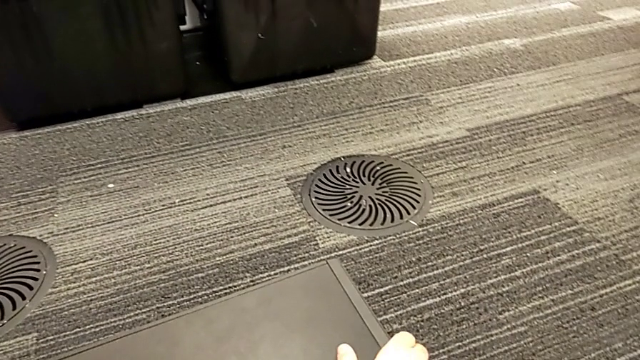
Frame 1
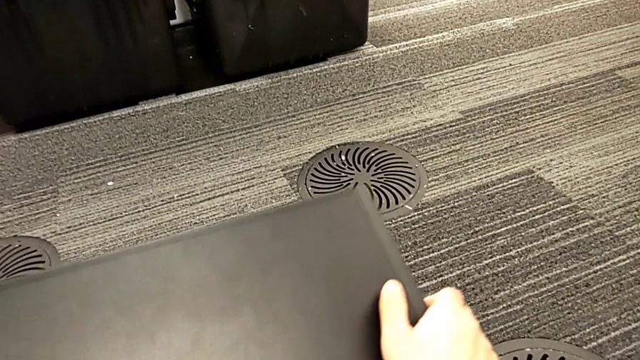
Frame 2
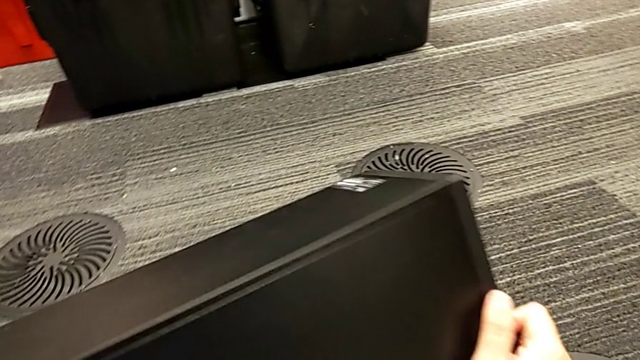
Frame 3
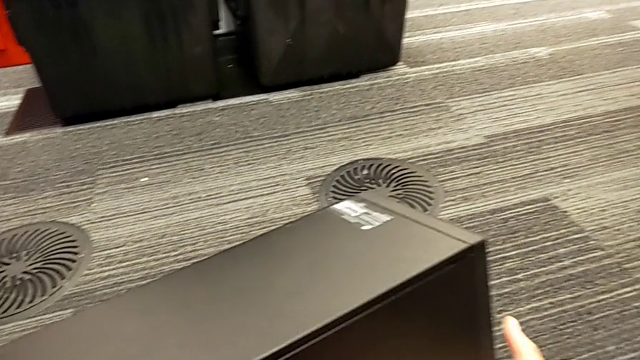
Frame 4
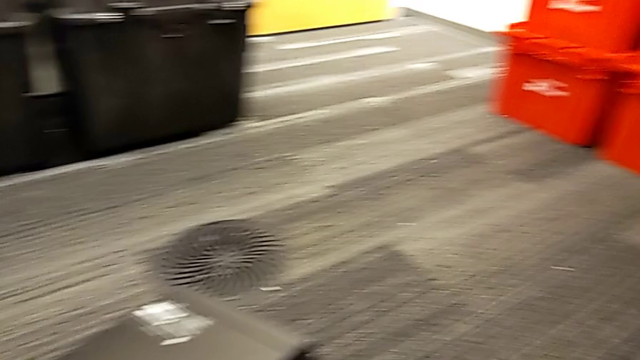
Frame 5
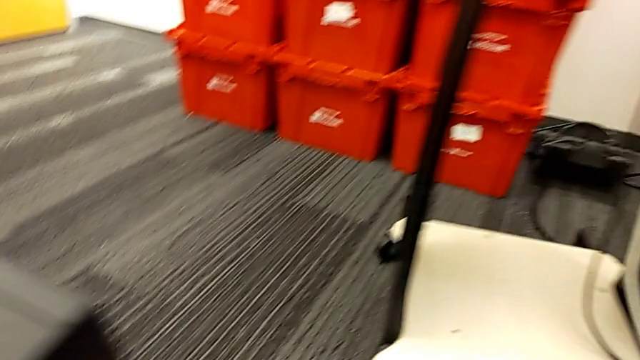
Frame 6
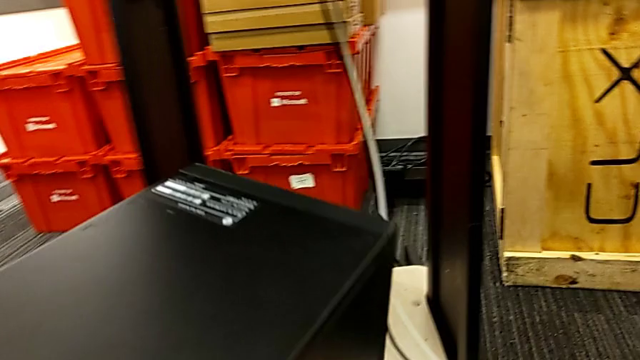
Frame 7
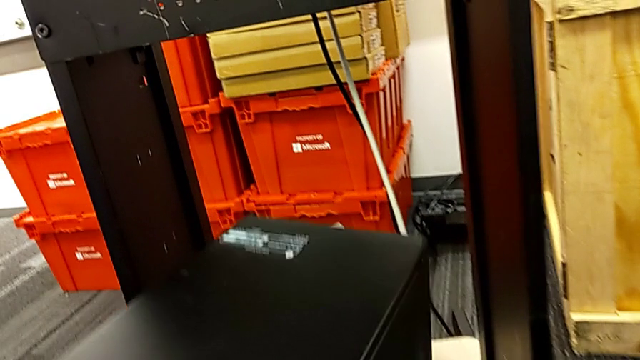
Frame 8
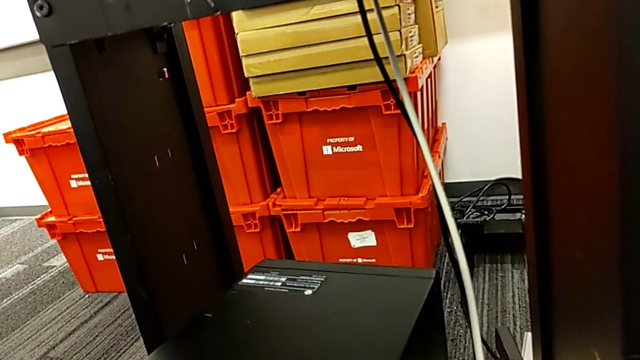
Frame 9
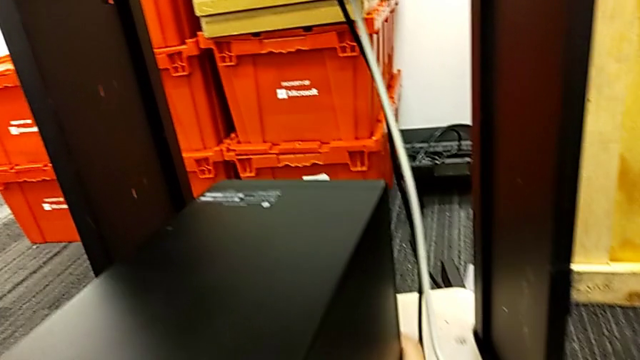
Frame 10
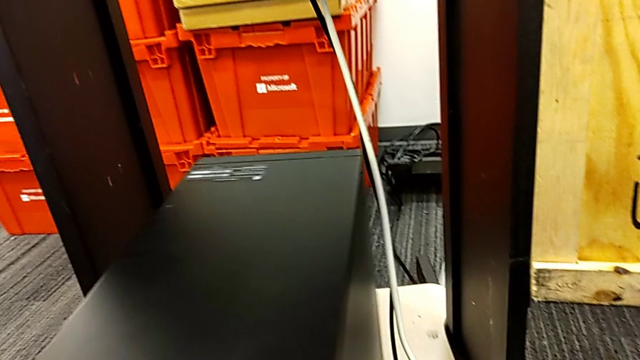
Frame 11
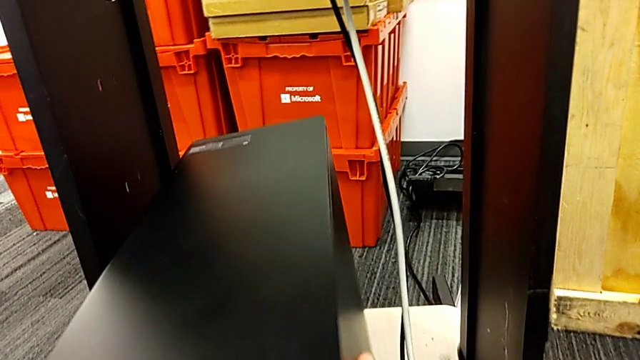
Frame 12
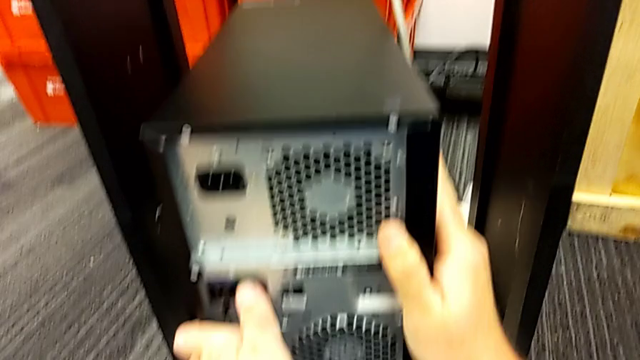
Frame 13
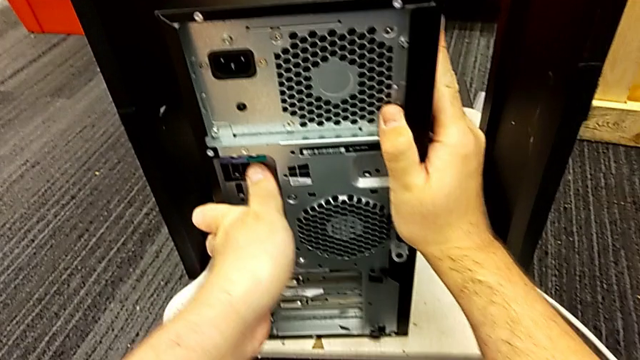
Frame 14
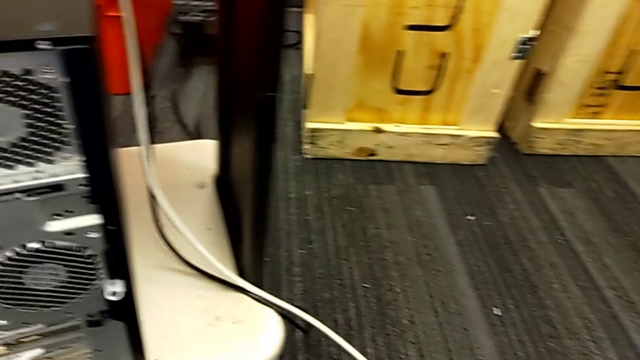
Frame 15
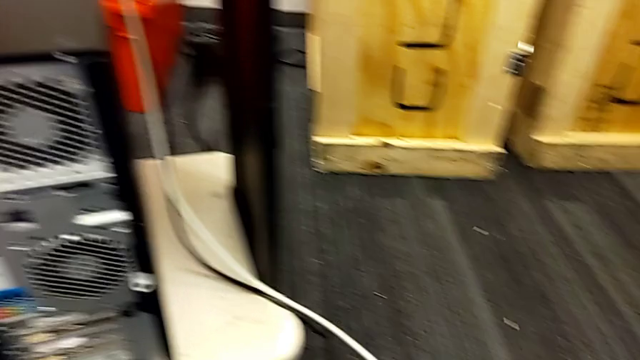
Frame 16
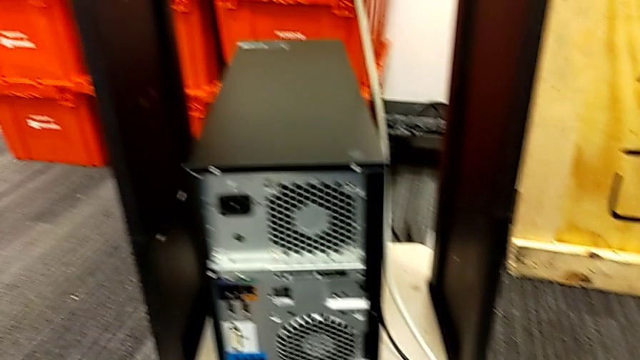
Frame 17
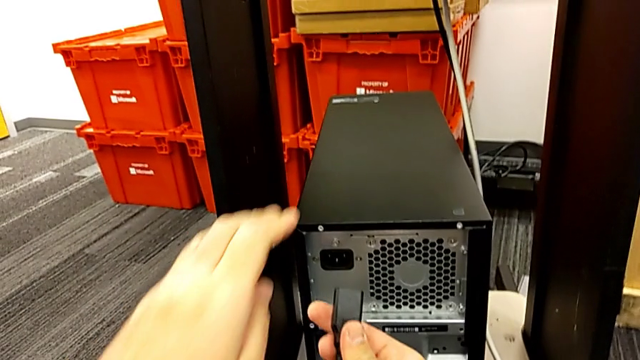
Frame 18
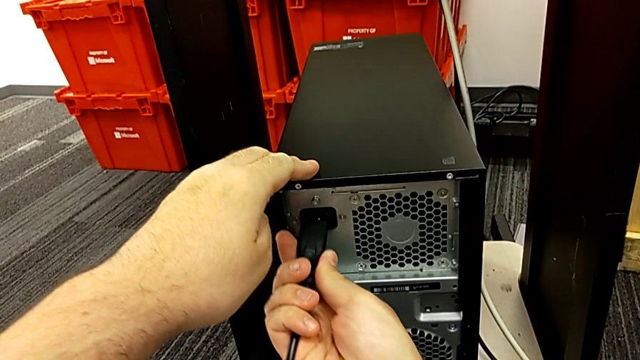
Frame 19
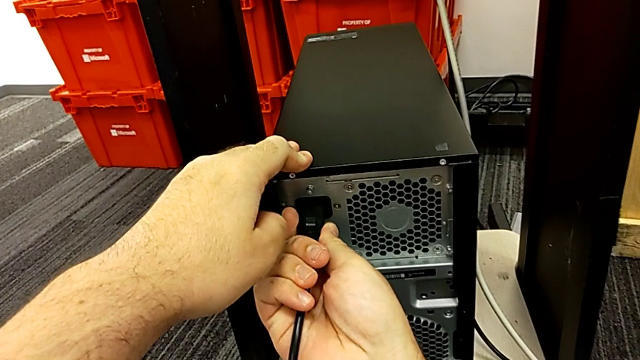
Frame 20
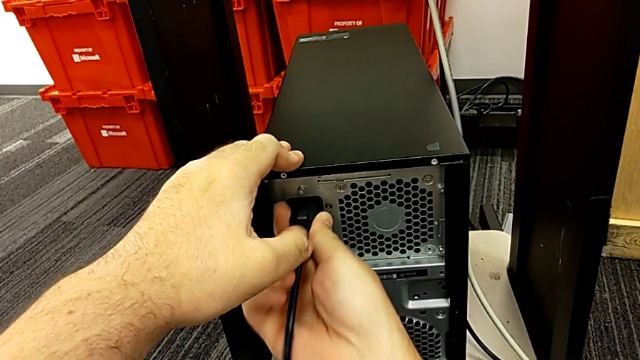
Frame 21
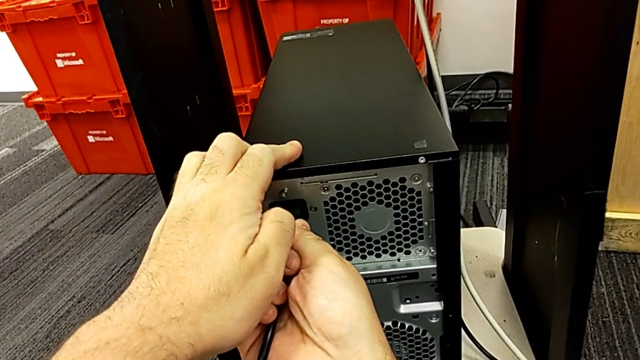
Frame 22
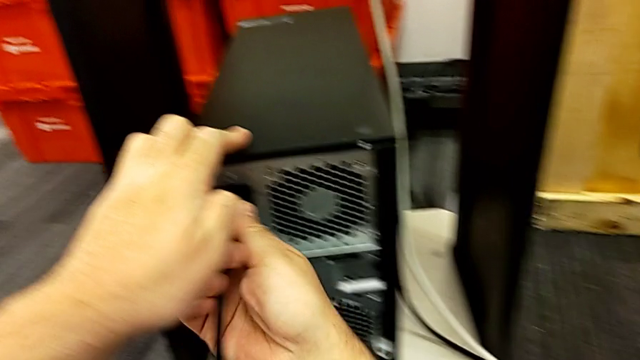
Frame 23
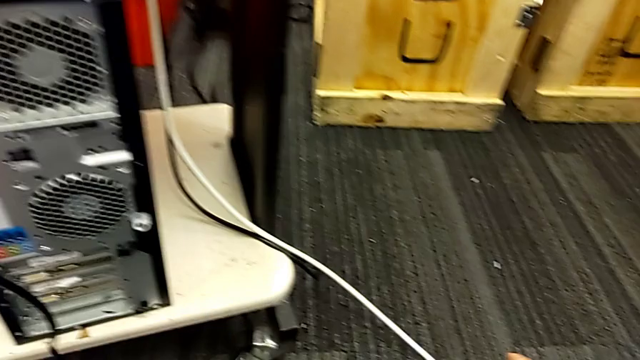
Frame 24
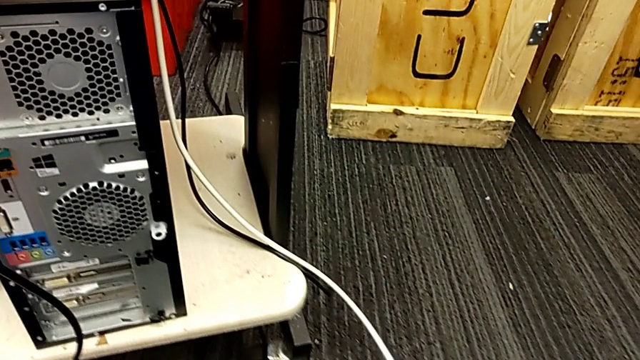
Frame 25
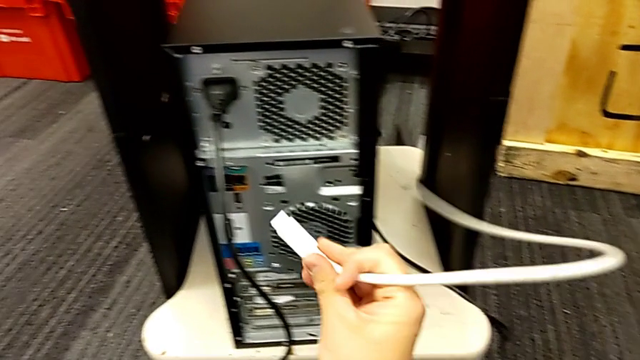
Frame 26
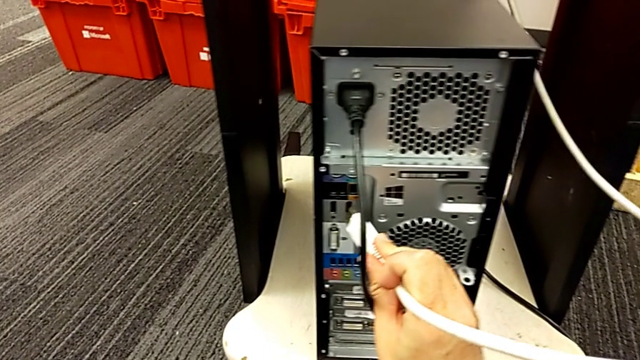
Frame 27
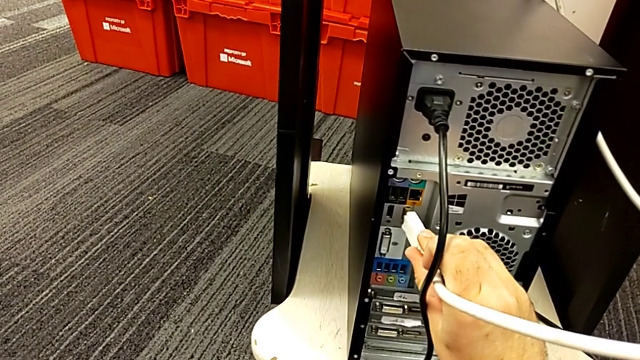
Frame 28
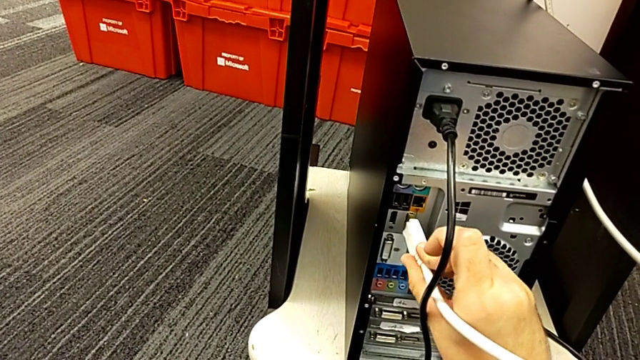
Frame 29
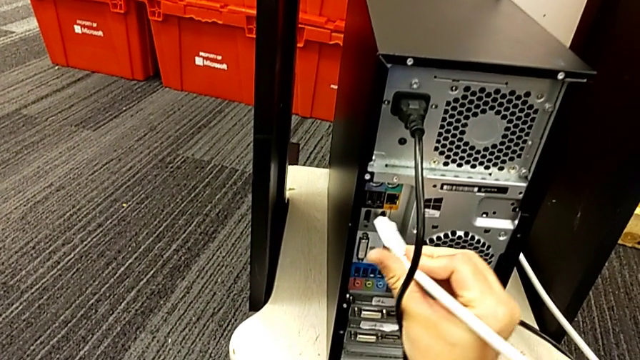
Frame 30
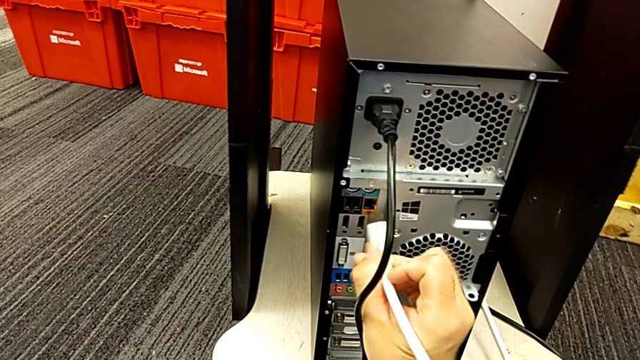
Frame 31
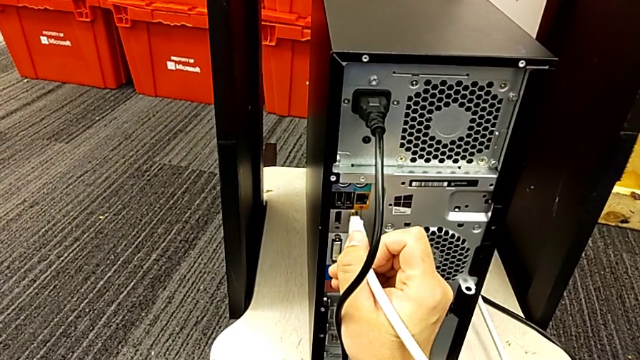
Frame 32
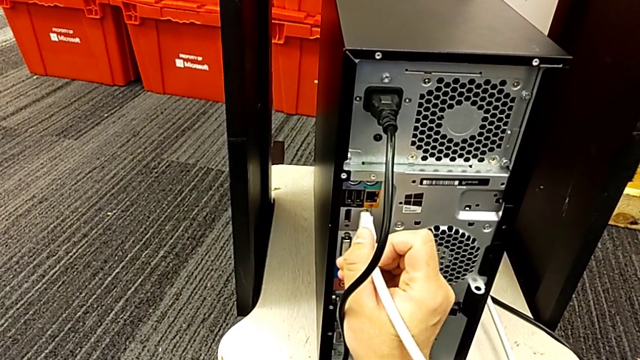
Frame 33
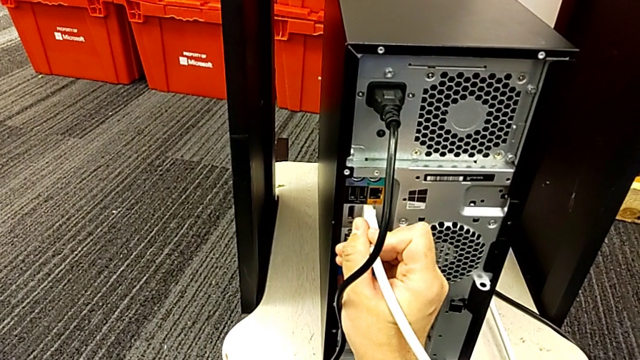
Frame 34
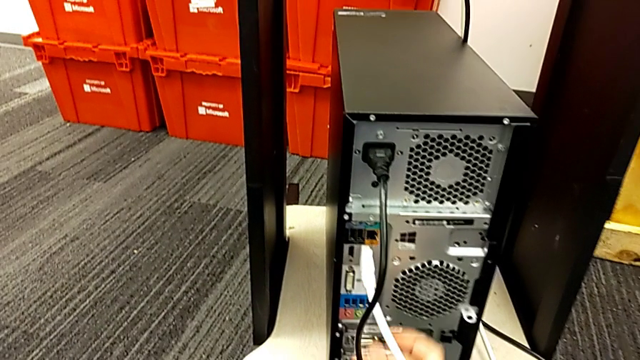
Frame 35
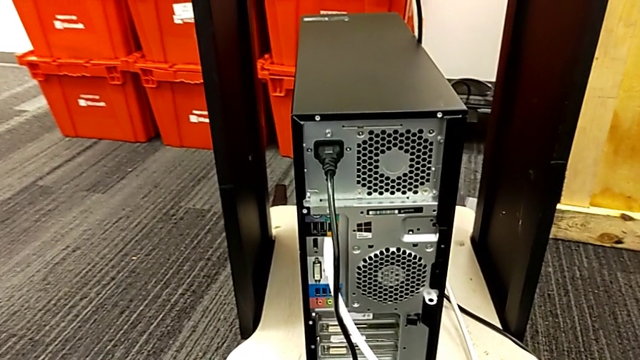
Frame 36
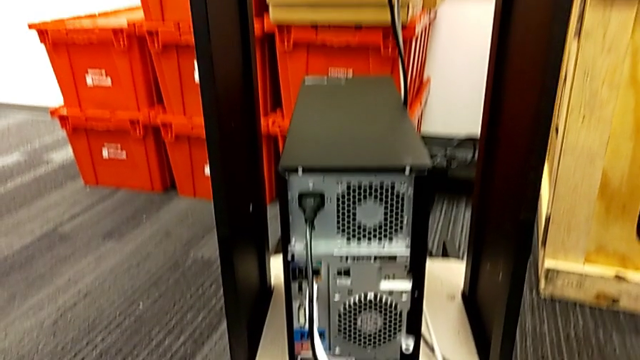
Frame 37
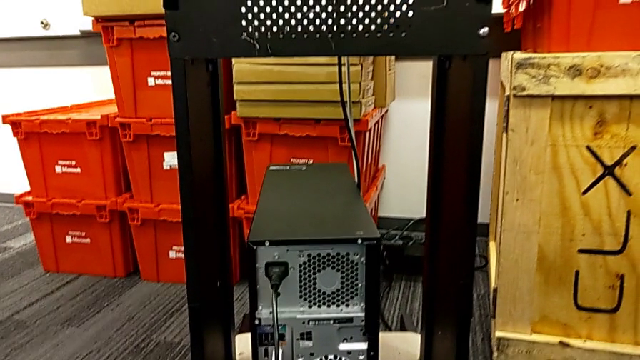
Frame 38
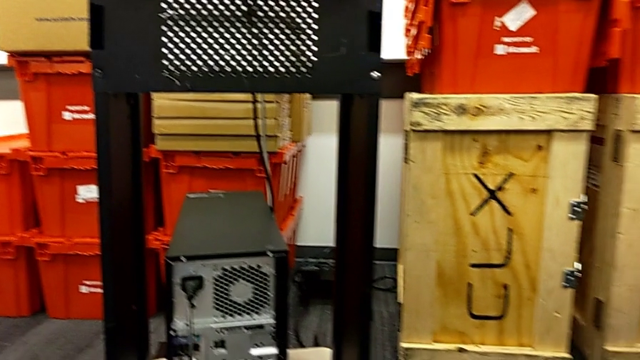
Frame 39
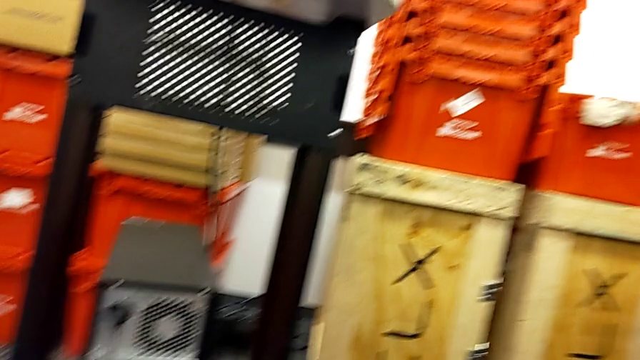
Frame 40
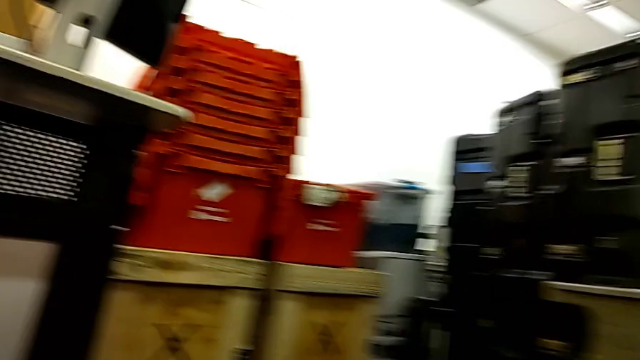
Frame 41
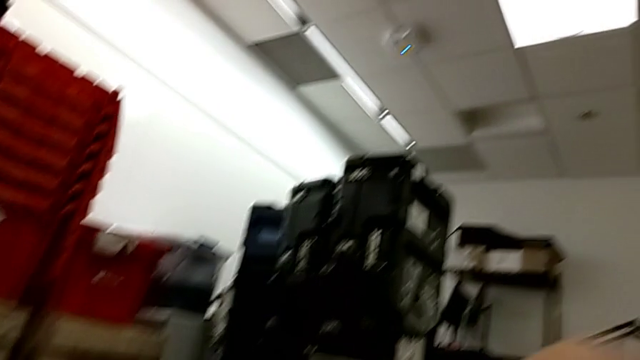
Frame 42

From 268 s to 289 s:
The camera wearer mounts the computer. They place the computer tower and assemble the cable.
